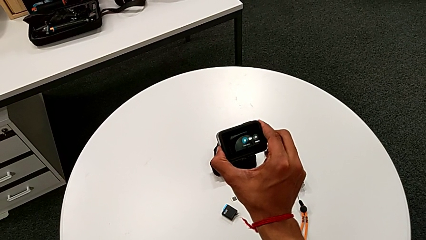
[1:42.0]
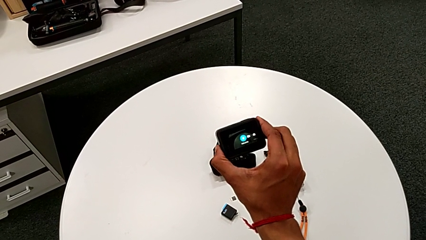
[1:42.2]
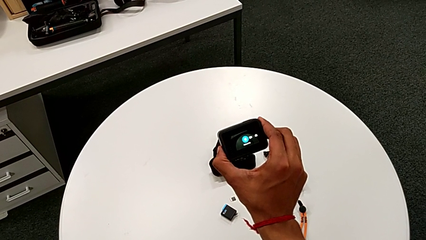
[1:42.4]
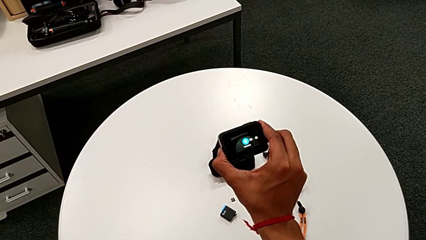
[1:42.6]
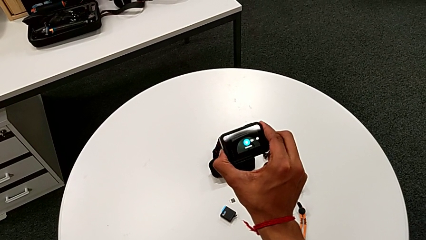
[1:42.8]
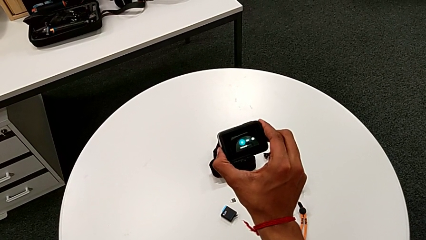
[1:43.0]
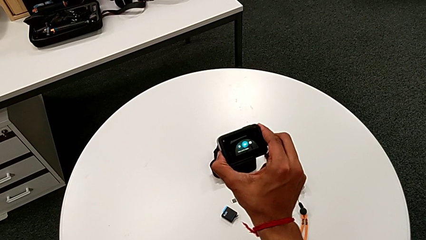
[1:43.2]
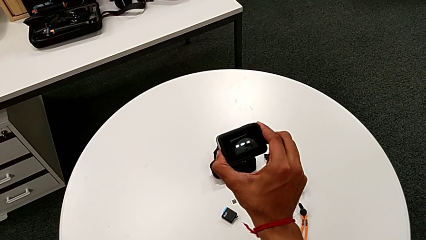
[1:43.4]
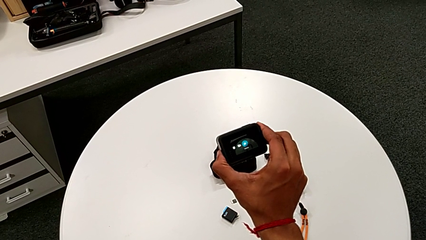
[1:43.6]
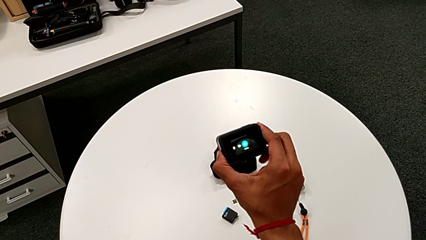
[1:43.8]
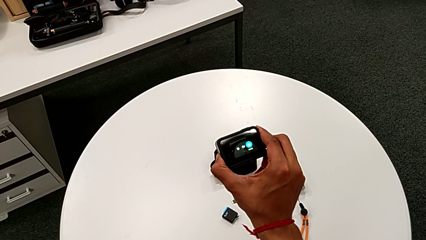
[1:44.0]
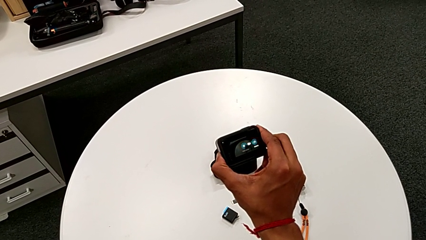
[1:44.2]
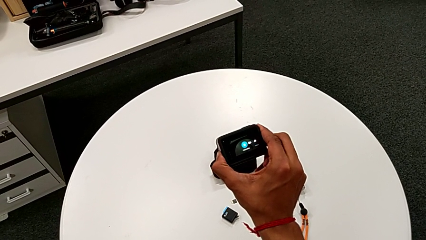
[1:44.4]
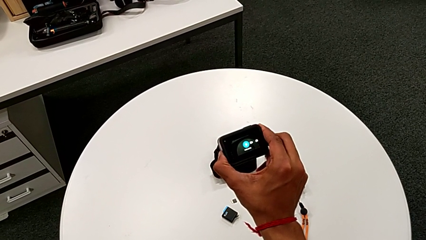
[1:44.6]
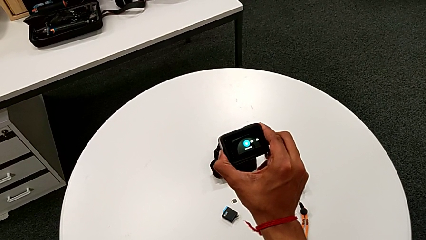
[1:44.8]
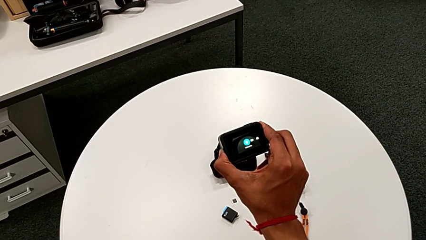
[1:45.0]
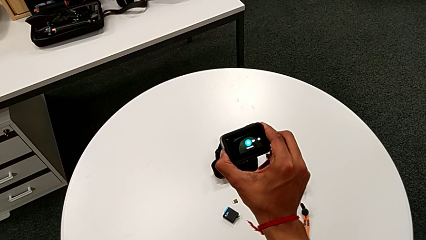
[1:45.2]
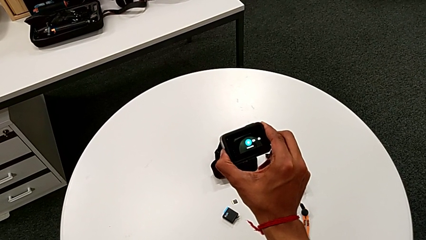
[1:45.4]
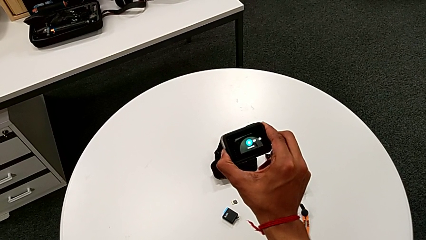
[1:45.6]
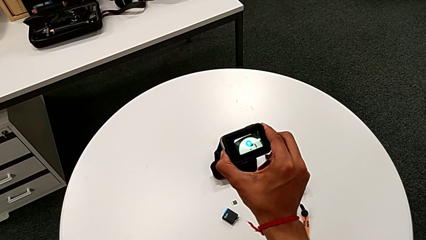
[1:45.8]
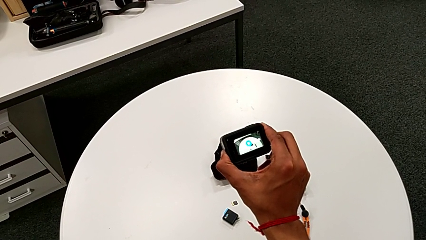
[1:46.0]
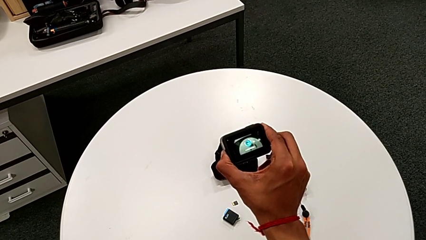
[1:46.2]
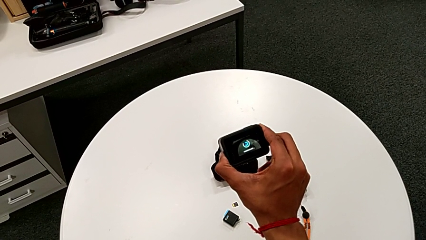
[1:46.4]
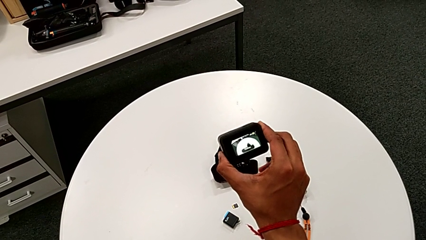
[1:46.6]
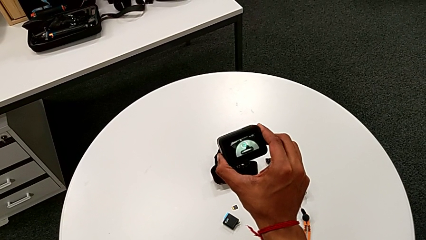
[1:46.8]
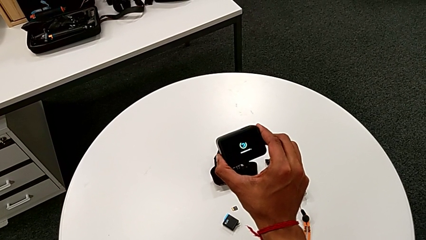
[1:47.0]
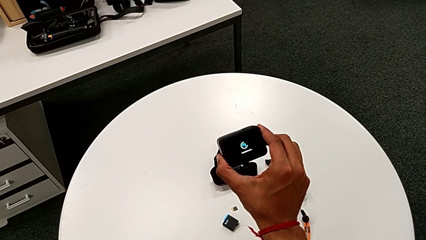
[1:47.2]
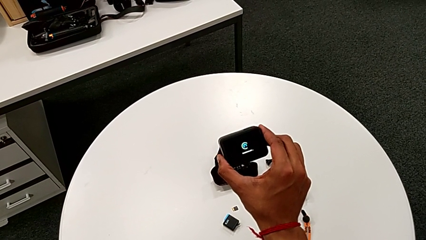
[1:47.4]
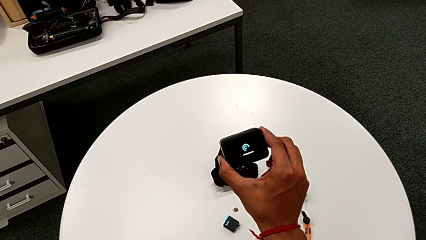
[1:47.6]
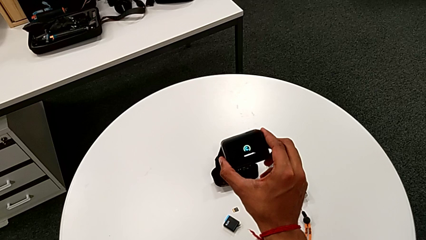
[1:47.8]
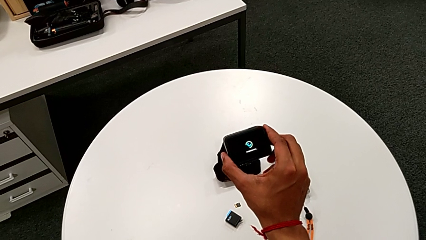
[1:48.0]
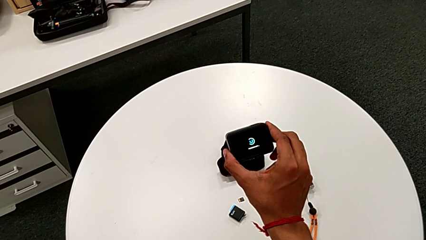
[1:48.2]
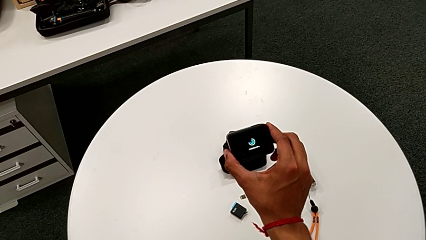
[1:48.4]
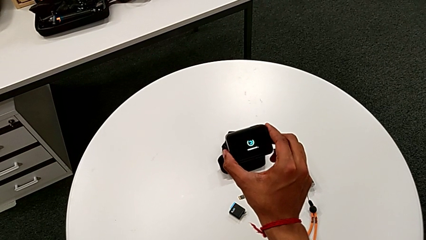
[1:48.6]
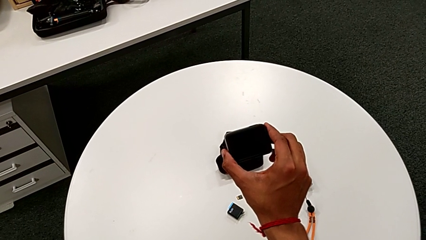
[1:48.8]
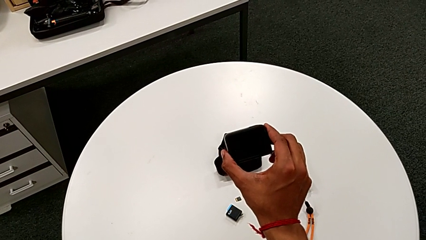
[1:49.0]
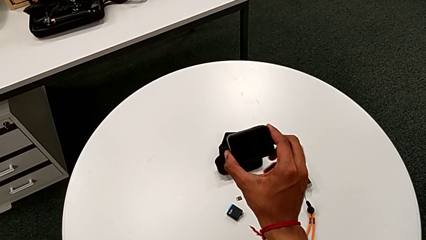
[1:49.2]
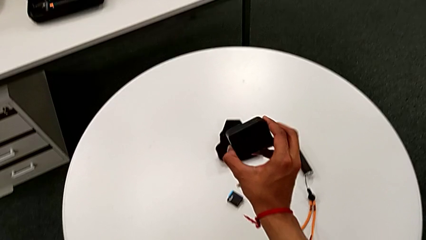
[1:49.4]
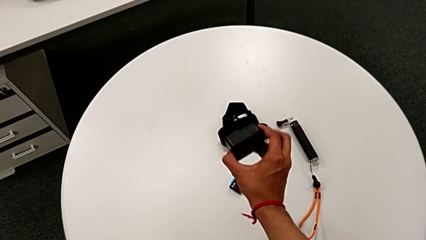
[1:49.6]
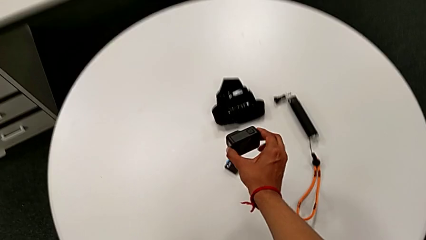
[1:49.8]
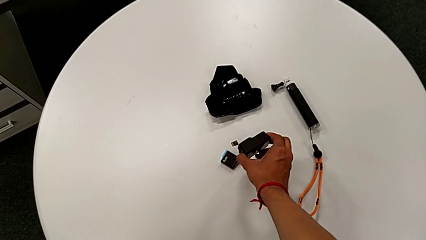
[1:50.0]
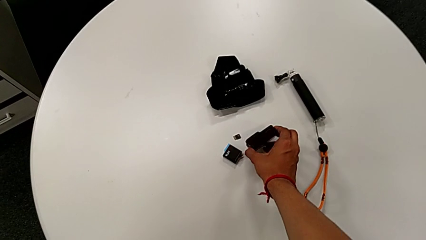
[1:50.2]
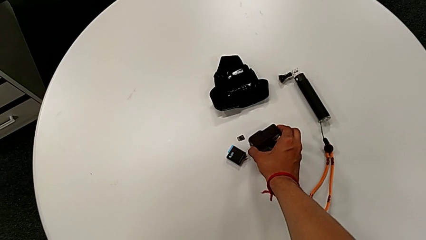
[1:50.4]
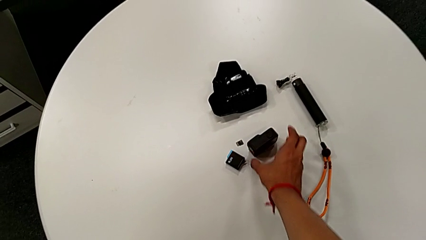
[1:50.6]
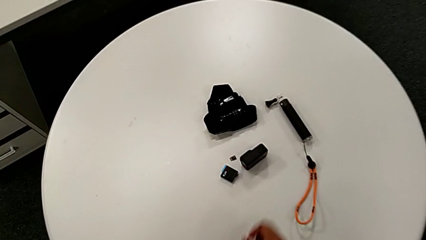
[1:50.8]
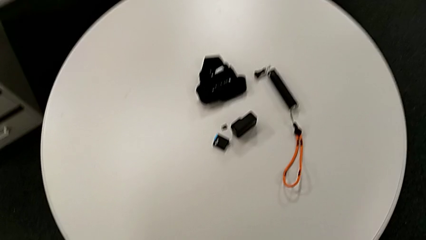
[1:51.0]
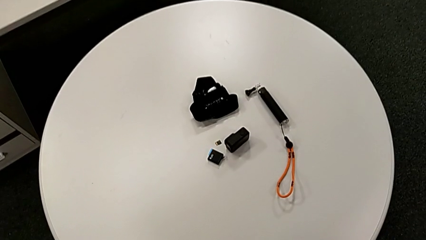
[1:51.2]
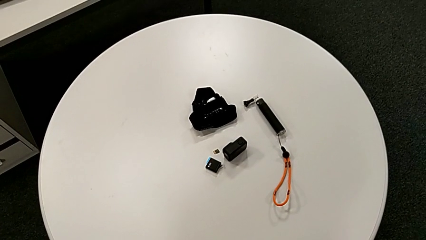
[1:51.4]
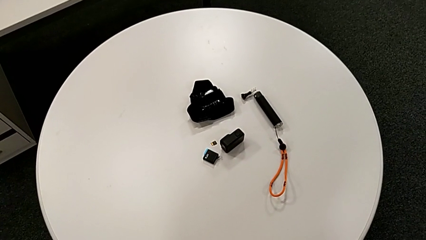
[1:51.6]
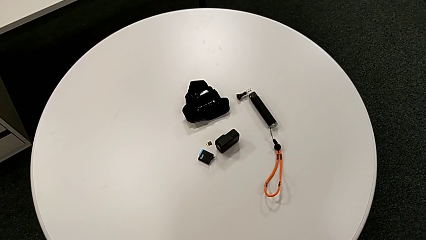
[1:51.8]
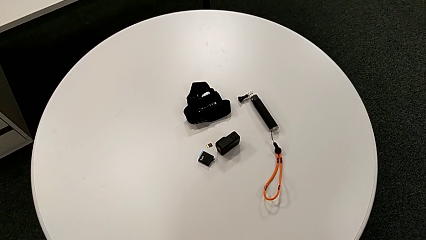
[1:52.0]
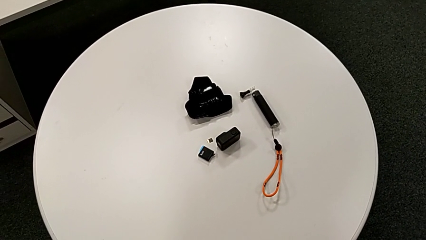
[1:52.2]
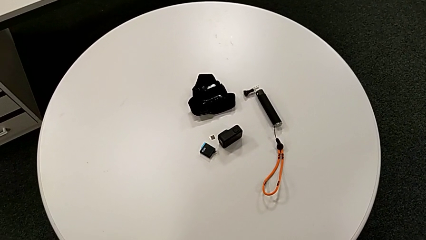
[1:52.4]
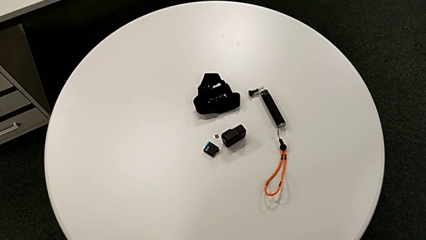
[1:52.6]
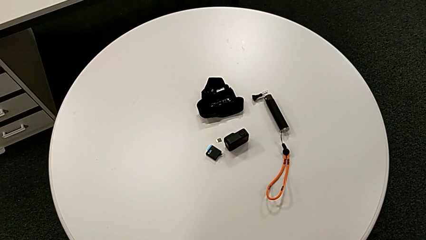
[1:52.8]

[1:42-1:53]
The camera wearer is turning off the GoPro. They keep holding the left button and place the GoPro.

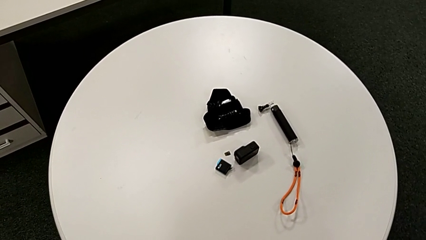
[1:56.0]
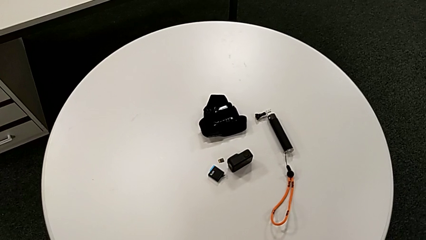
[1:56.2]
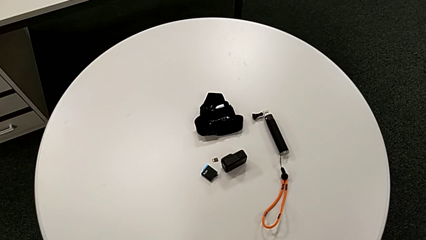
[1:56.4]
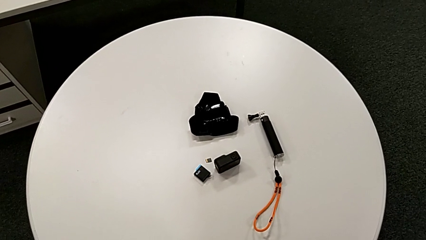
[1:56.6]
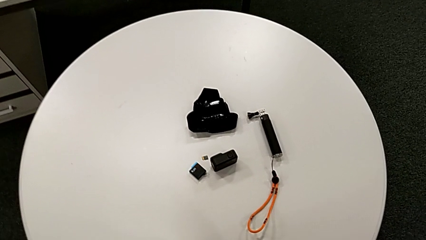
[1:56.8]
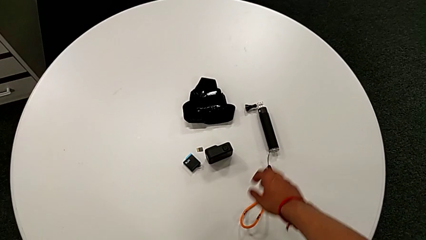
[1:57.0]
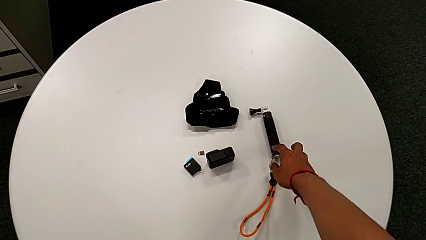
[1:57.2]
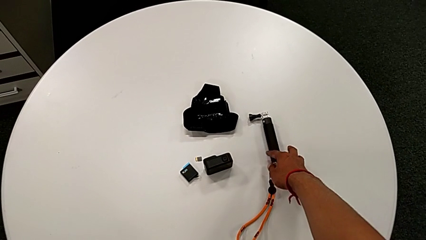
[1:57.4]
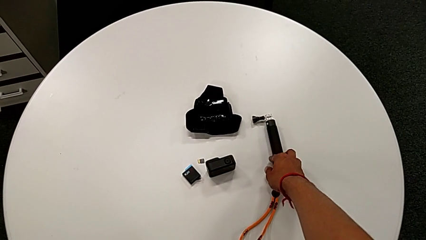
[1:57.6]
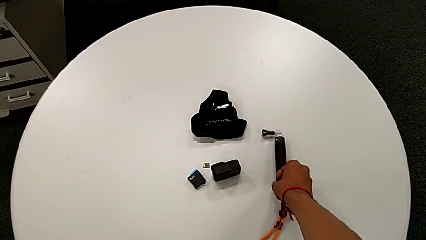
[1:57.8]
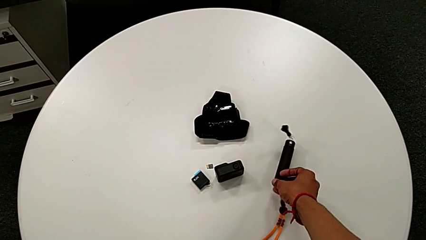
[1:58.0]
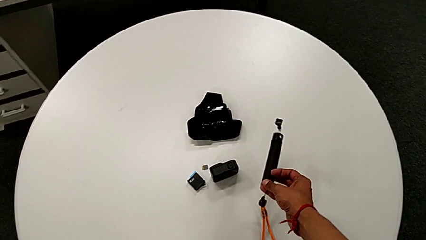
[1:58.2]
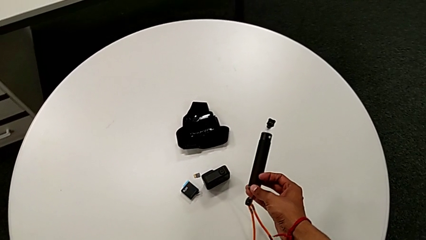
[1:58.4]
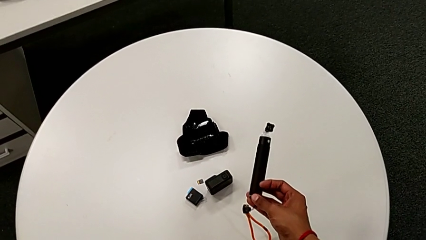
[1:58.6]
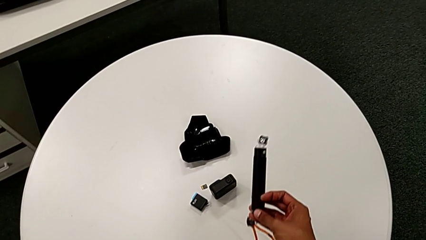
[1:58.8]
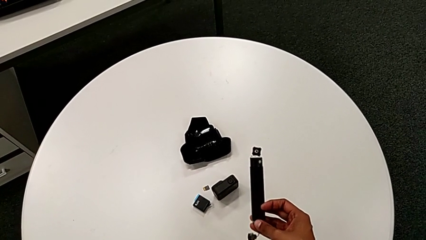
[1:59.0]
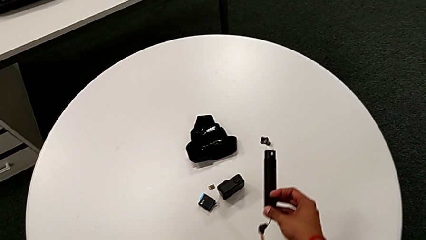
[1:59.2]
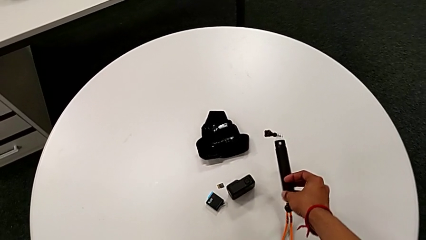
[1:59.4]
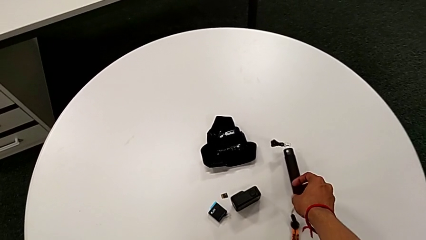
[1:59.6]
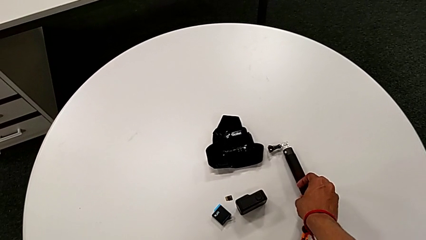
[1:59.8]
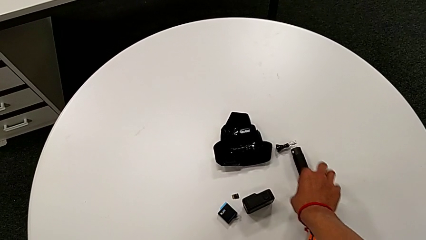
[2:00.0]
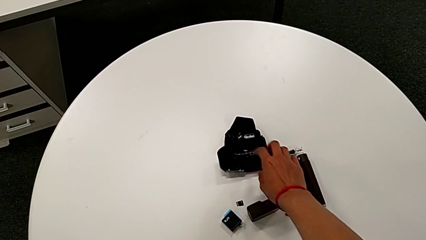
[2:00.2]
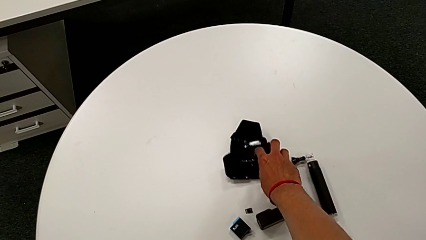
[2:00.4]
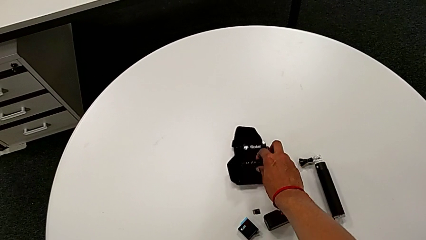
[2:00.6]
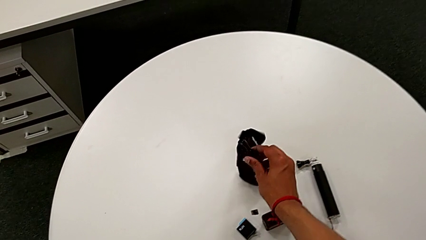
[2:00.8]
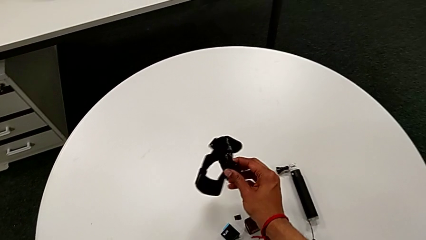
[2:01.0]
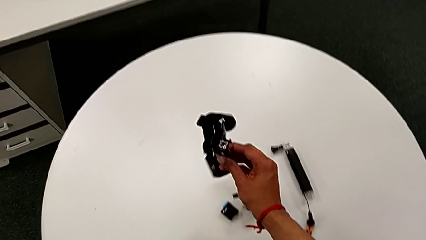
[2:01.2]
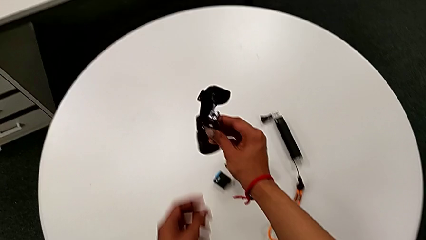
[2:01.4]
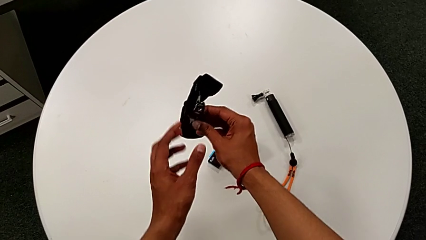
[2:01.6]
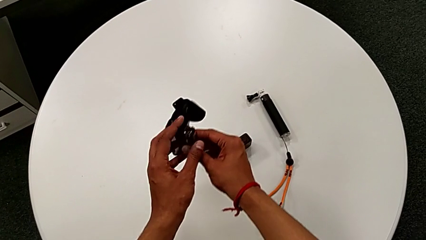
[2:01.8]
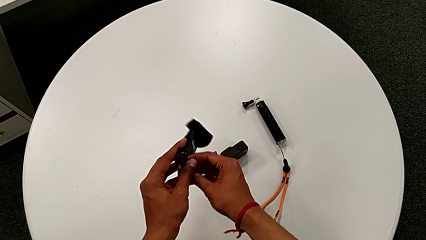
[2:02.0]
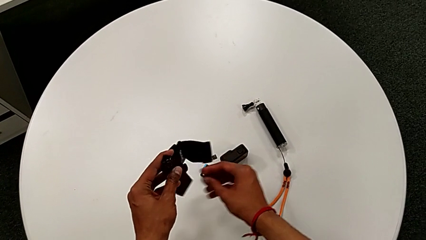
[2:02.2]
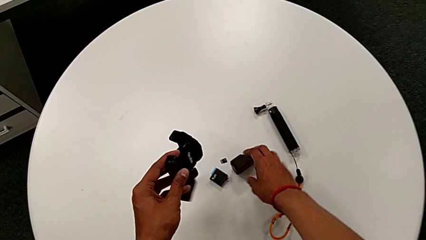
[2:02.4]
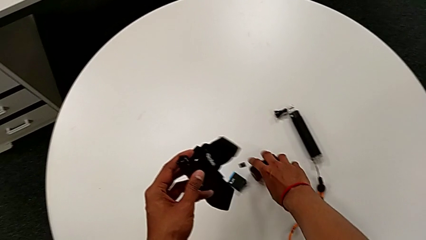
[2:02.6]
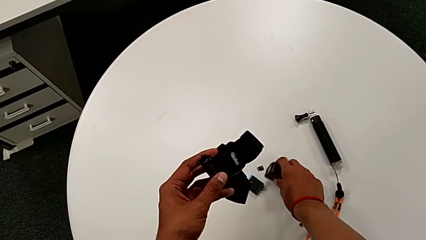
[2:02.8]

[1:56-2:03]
The camera wearer is attaching the strap to the GoPro. They wrongly grab the long handheld grip, lift the strap and lift the GoPro.
